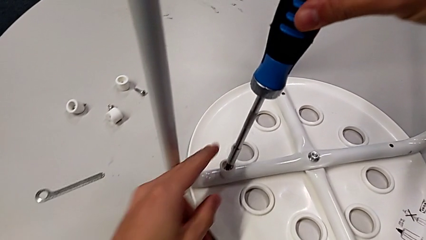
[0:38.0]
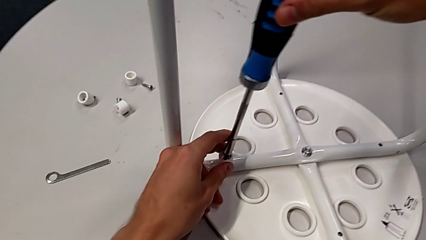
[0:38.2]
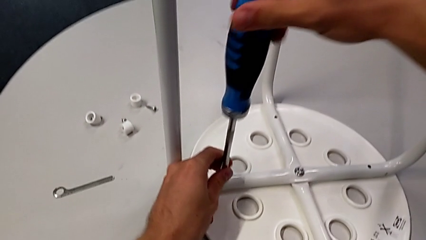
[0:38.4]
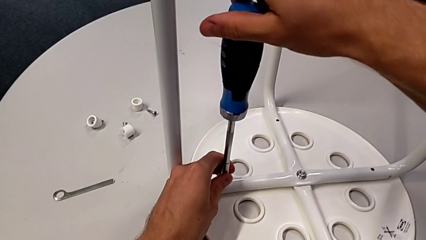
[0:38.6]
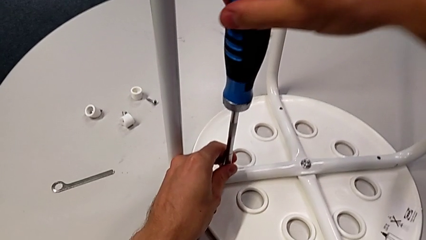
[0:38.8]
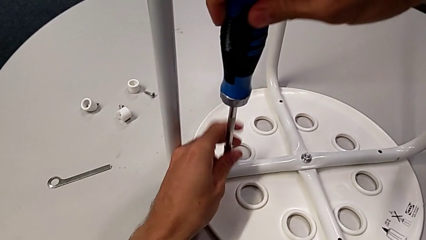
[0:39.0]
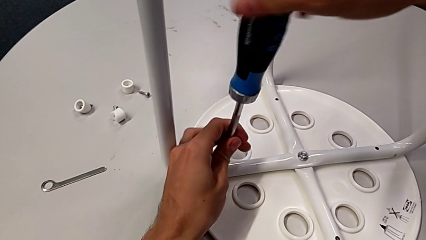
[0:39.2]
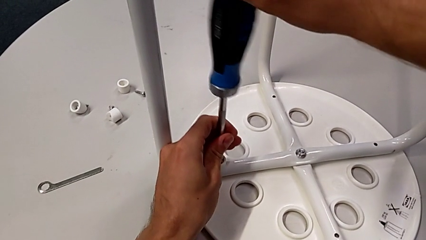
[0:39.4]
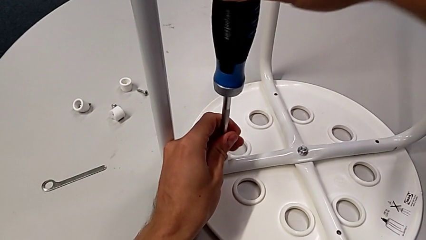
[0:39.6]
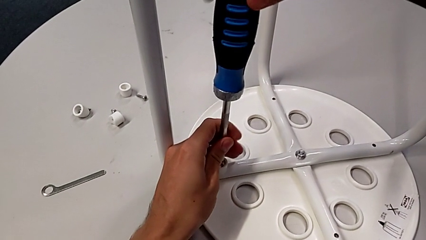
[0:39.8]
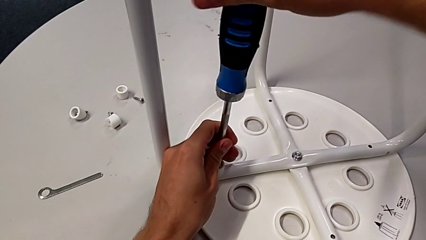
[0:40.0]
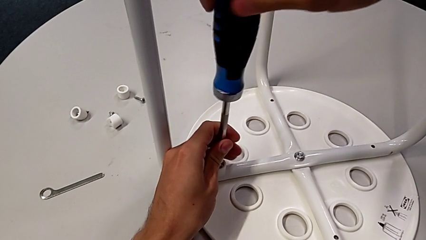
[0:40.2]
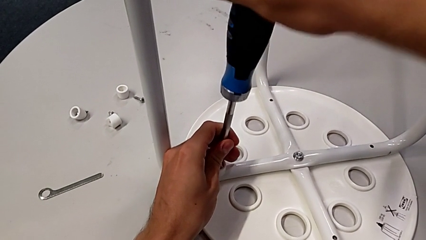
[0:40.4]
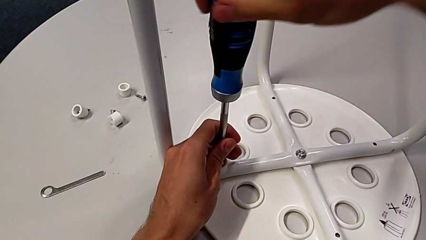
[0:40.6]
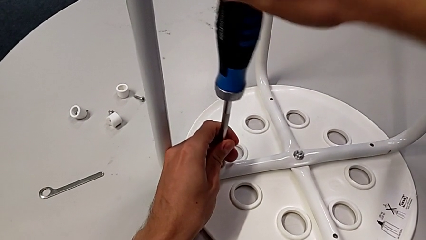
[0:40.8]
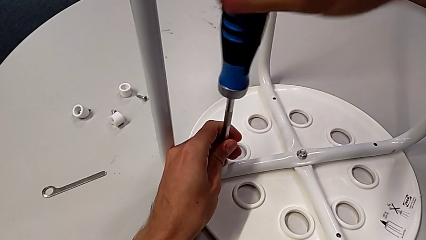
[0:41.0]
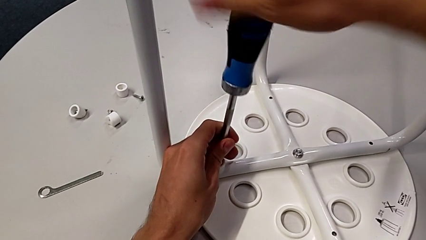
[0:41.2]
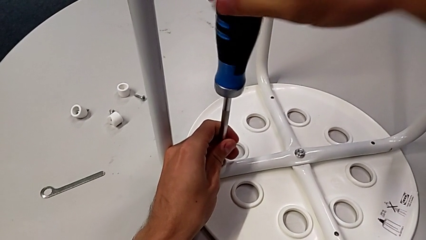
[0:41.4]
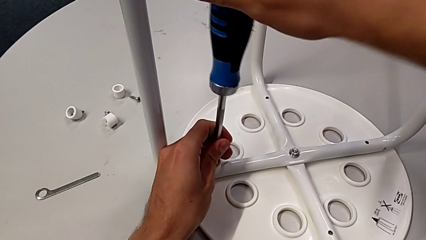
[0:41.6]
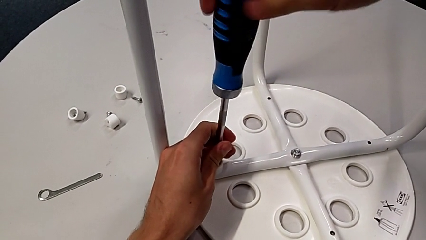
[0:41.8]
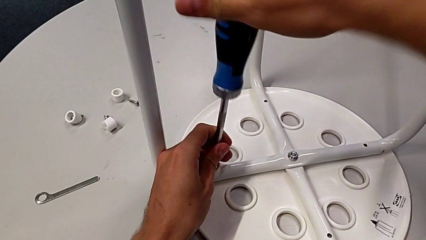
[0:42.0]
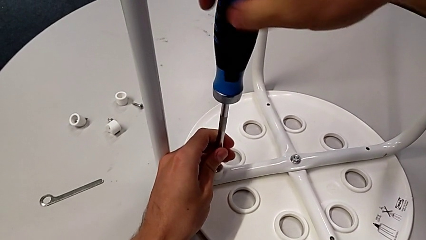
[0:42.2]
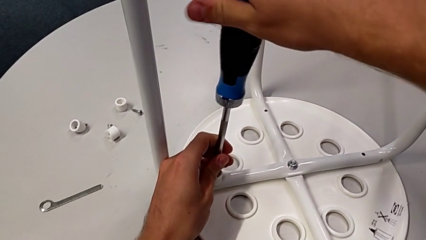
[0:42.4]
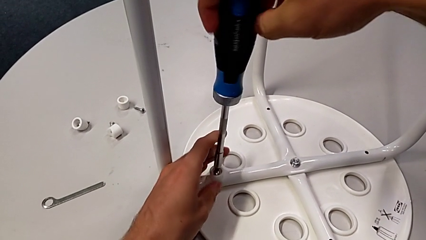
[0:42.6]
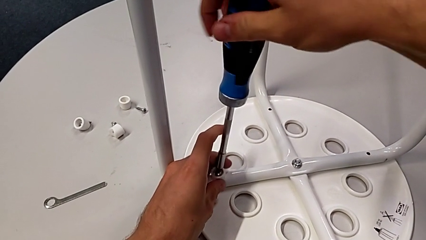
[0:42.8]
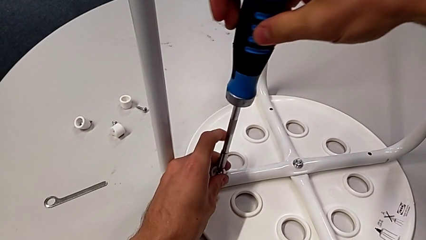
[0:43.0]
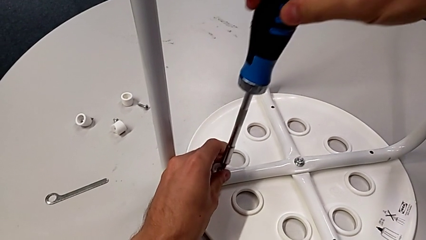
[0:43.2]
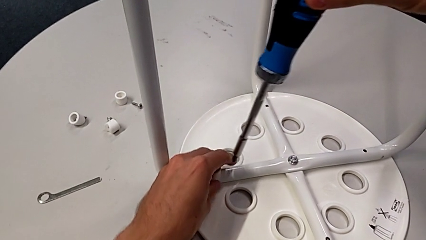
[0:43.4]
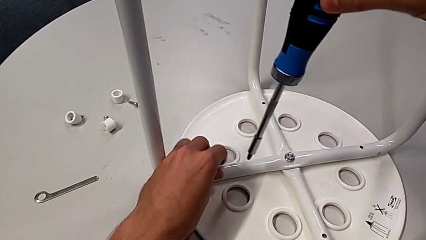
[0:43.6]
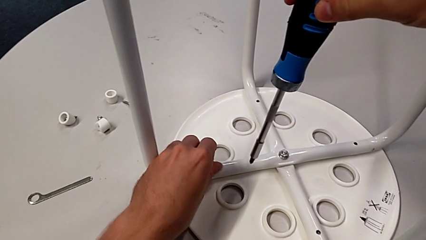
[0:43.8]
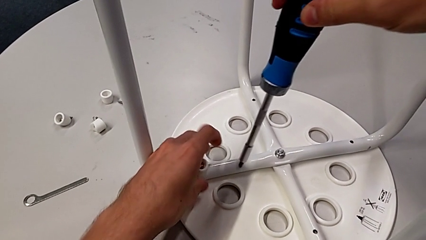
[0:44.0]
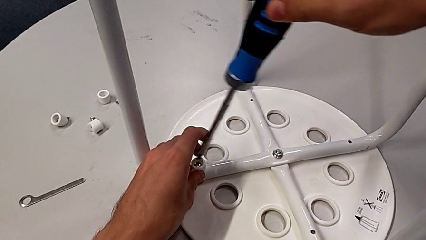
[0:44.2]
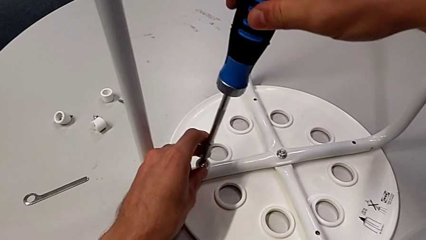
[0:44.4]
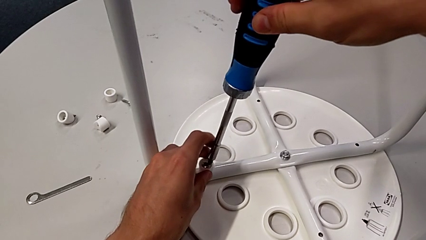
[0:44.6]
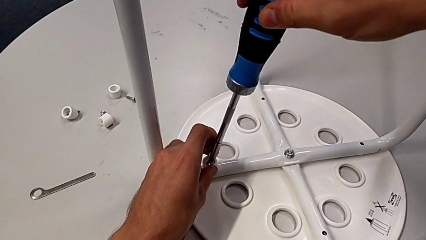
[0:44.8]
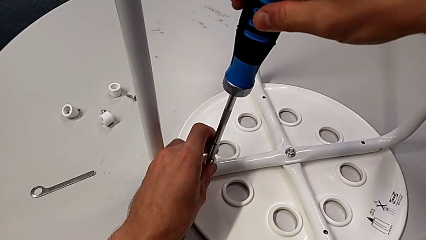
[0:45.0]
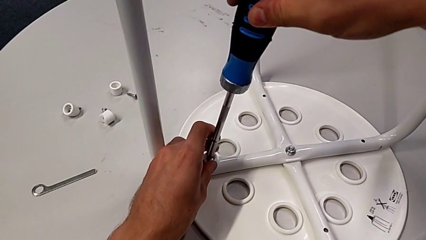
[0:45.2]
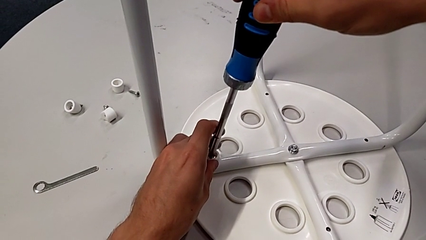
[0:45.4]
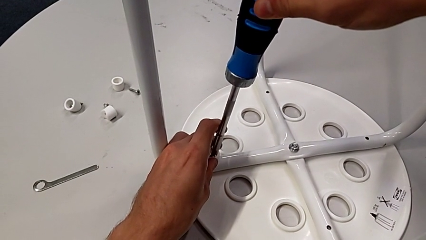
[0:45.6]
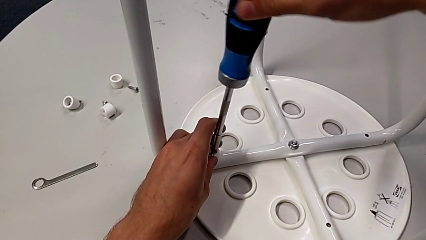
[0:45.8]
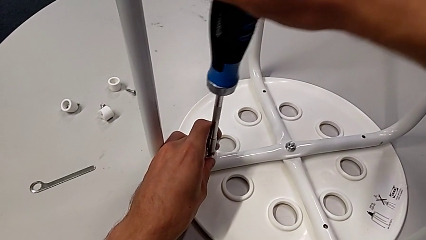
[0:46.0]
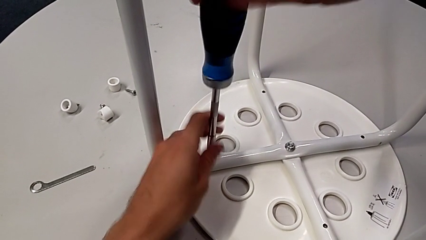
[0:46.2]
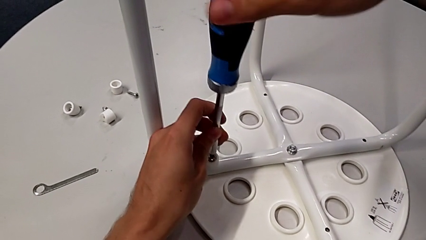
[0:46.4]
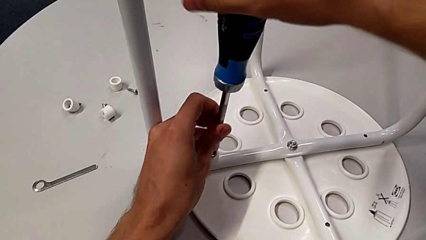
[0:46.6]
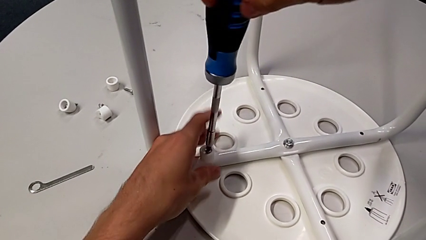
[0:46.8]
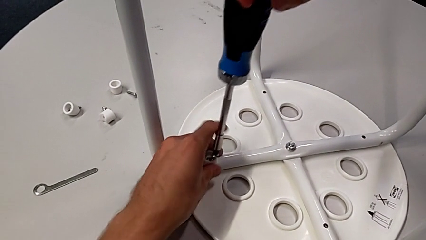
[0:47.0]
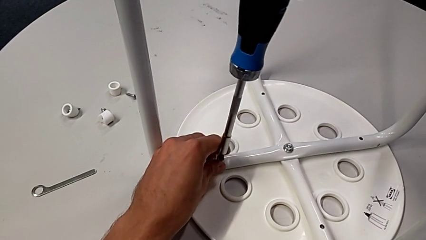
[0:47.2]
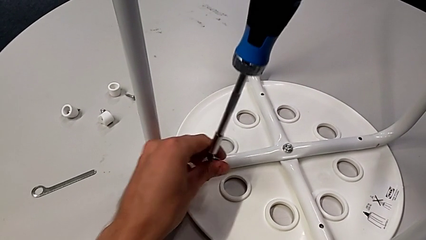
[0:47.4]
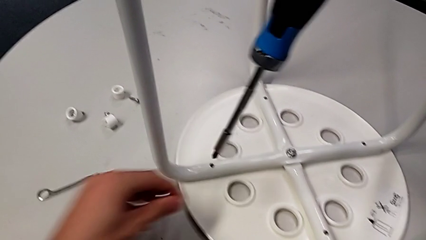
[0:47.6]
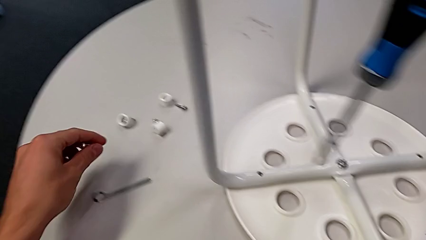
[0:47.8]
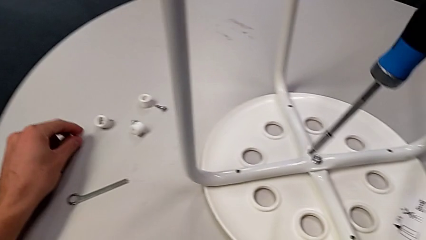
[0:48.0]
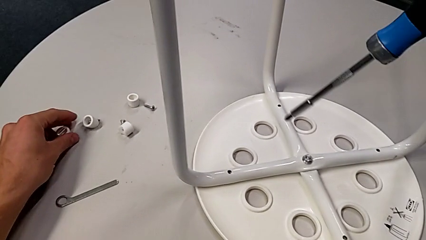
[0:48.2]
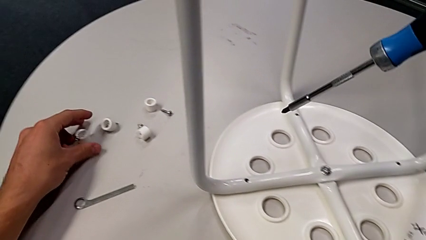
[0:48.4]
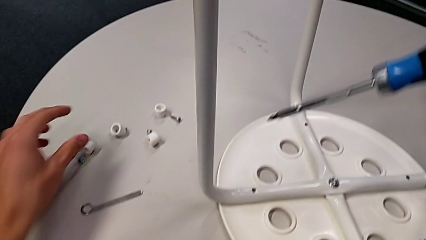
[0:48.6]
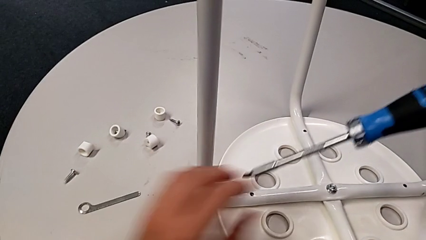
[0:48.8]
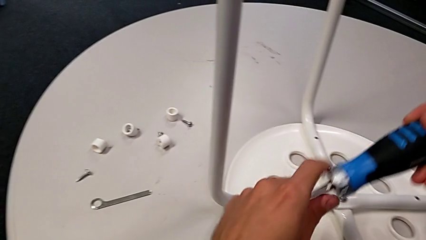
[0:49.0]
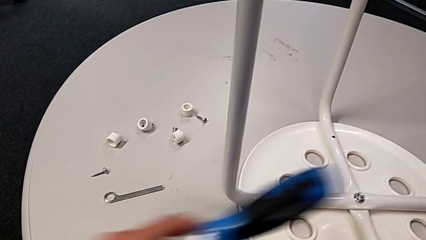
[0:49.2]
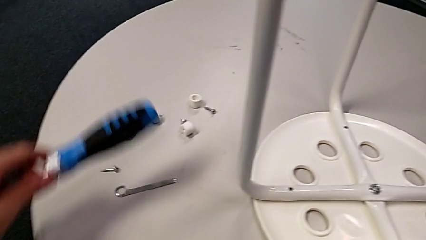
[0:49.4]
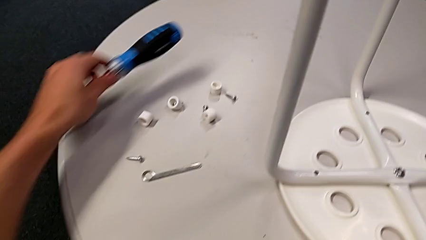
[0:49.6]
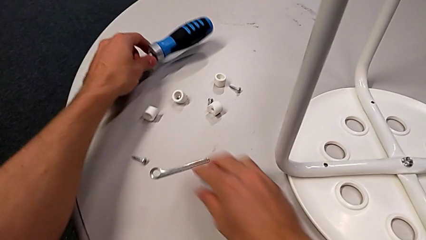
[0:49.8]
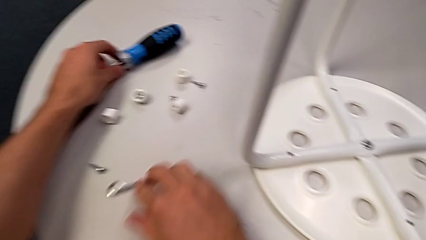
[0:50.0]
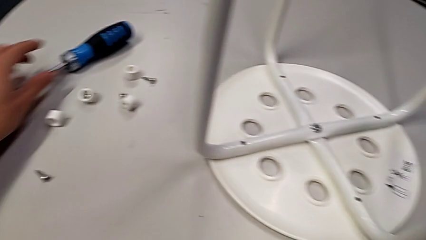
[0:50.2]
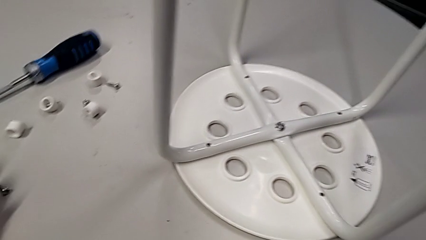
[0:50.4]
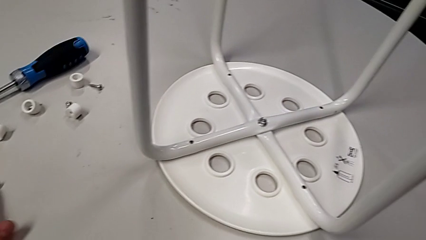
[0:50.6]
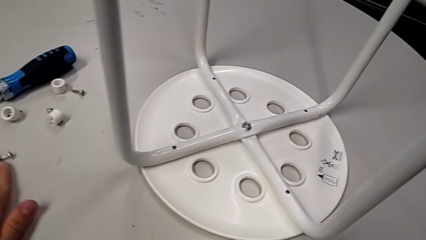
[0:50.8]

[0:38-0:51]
The camera wearer unscrews the fourth screw on the leg of the chair. They insert the blue screwdriver, unscrew the fourth screw twice, insert the blue screwdriver, unscrew the fourth screw, grab the fourth washer, place the fourth screw, place the blue screwdriver with the left hand and slide the little hexagonal wrench with the right hand.

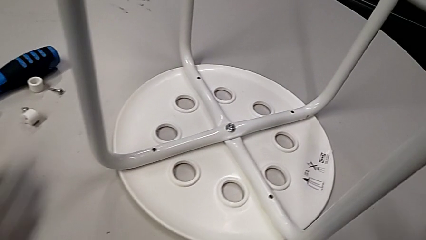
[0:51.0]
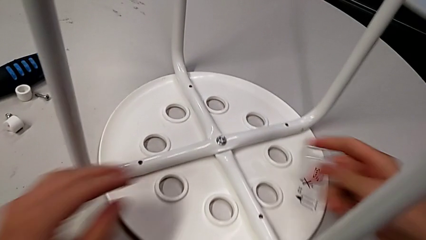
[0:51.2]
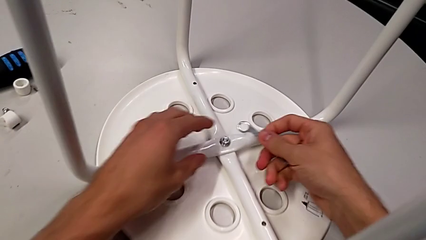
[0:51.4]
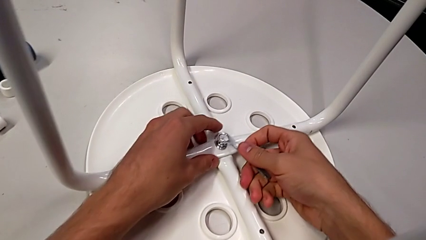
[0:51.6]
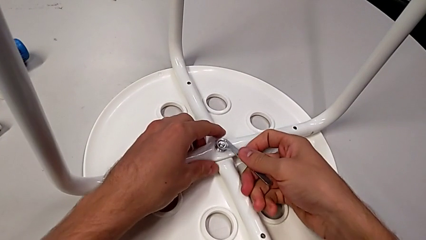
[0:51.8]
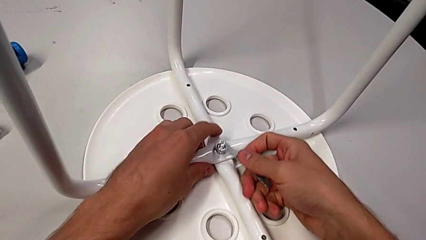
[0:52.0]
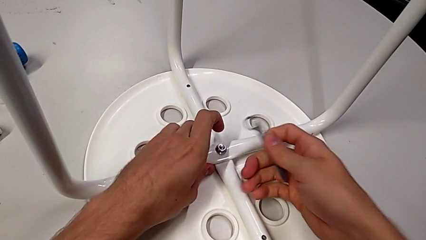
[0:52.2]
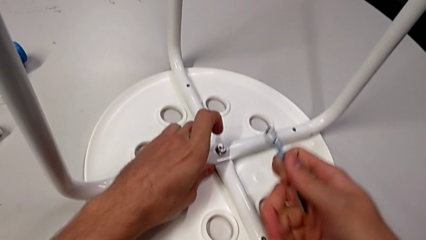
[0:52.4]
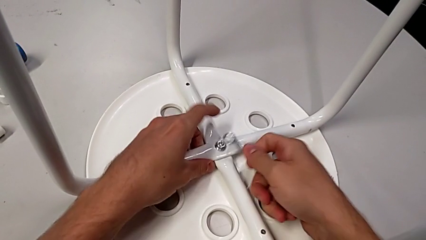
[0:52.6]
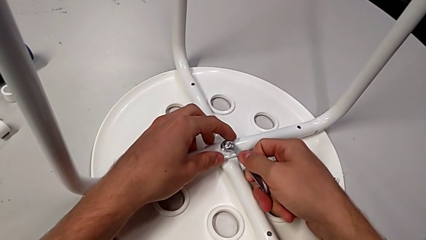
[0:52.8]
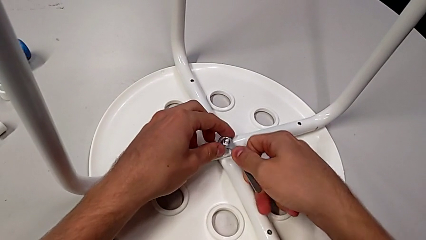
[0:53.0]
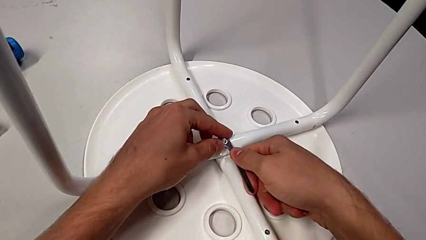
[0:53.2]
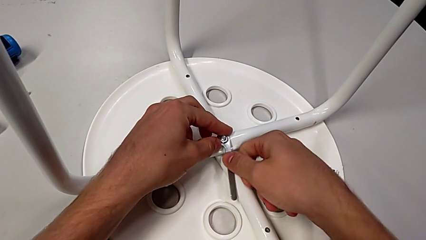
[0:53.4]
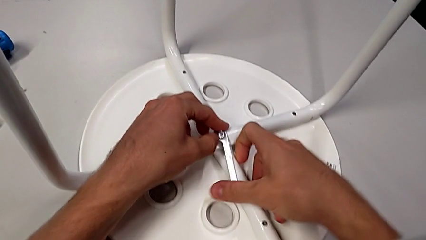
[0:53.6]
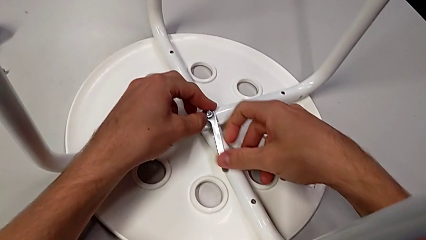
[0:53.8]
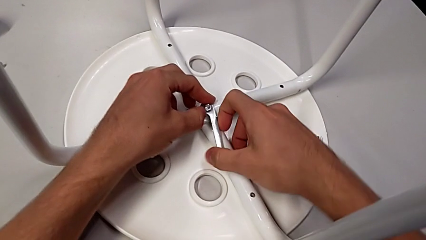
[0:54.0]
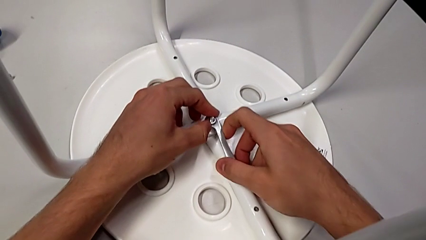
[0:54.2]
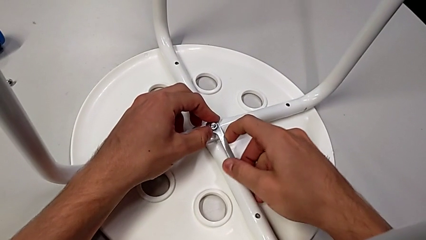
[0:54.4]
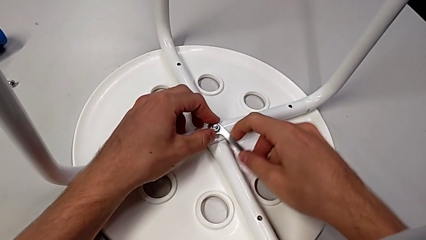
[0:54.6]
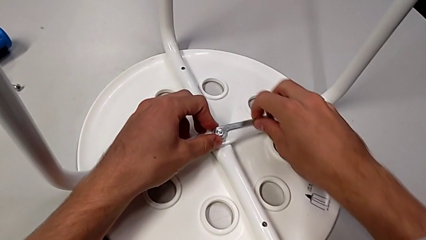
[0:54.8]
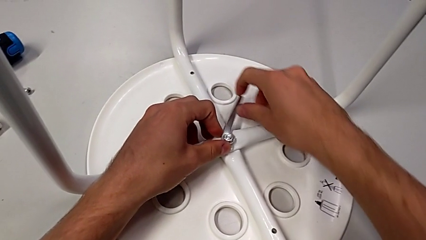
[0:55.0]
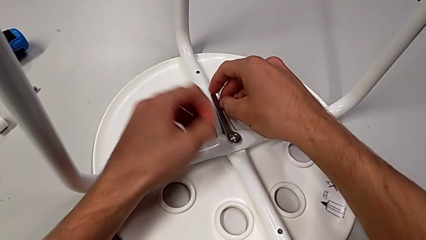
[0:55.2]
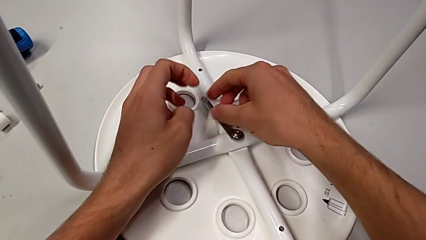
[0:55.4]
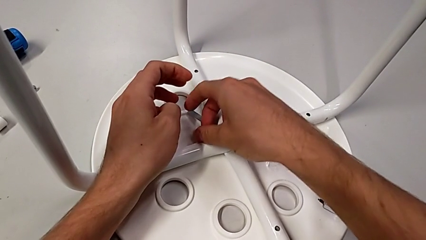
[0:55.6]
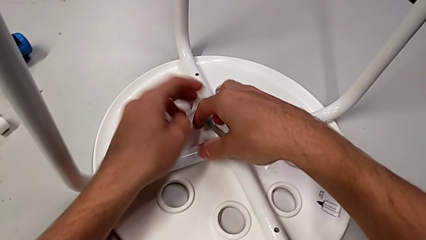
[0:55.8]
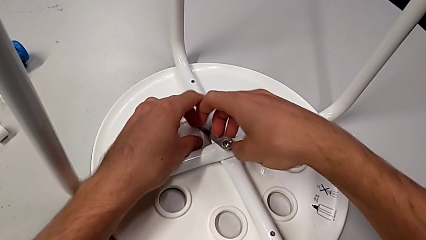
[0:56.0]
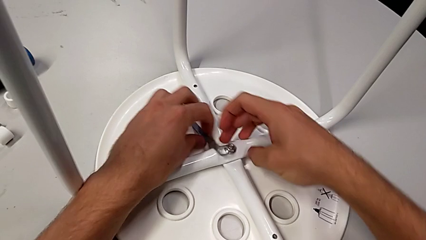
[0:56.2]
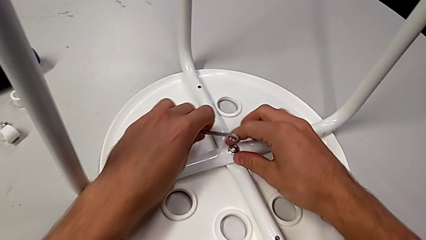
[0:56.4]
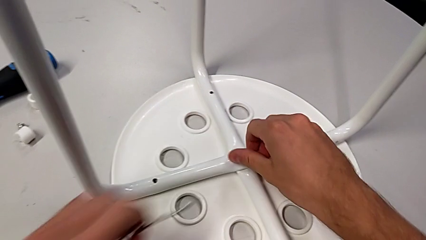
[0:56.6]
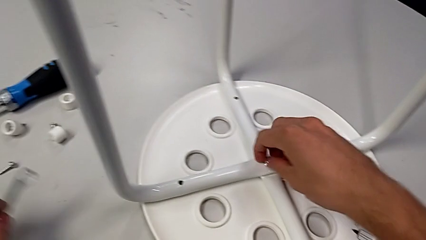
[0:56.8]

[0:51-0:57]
The camera wearer is unscrewing the middle hex nut of the bolt. They approach the middle hex nut with the right hand, lift the little hexagonal wrench, insert it, unscrew the middle hex nut and place the little hexagonal wrench with the left hand.
